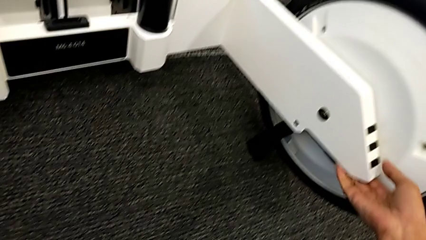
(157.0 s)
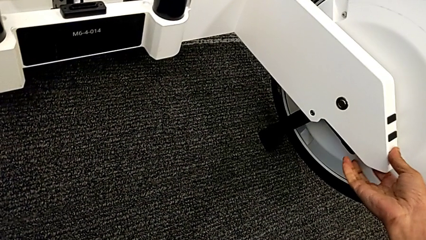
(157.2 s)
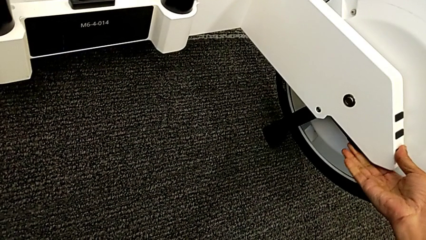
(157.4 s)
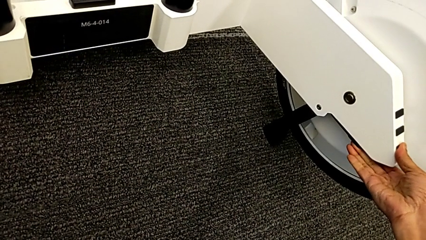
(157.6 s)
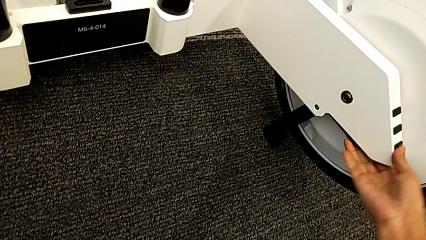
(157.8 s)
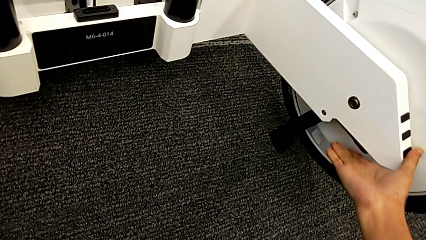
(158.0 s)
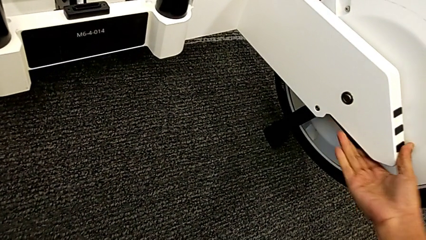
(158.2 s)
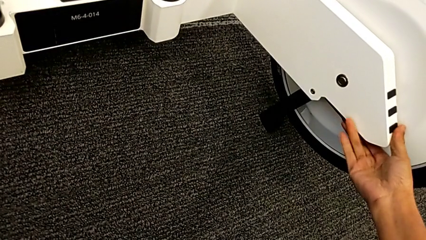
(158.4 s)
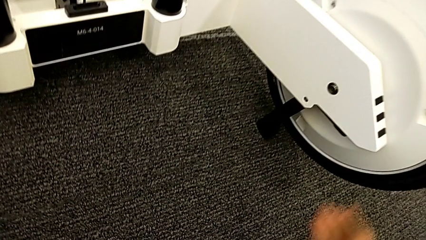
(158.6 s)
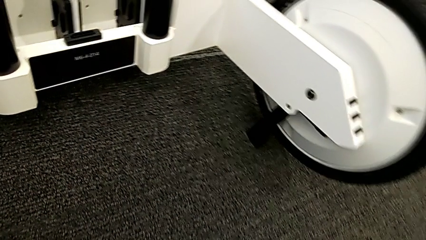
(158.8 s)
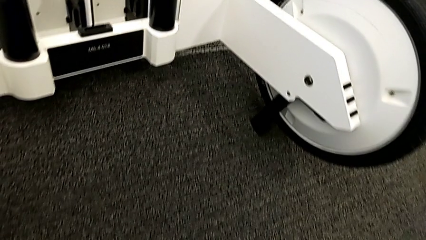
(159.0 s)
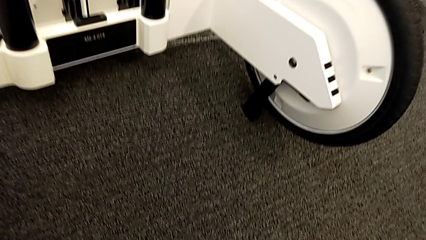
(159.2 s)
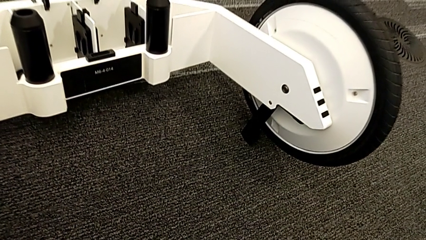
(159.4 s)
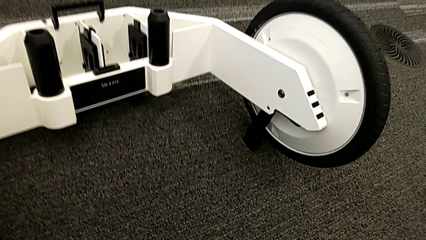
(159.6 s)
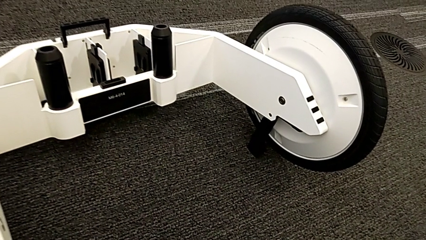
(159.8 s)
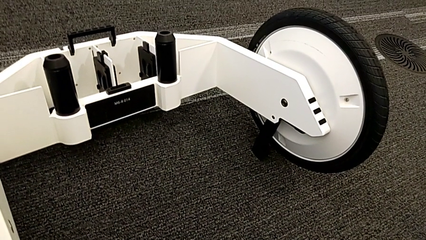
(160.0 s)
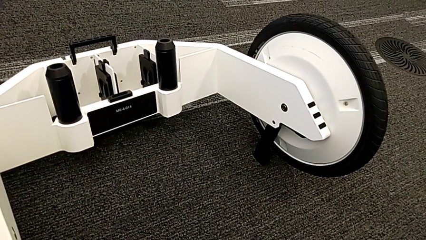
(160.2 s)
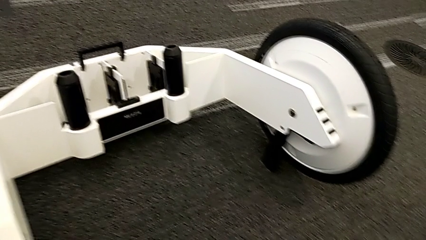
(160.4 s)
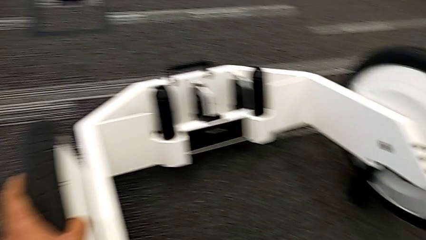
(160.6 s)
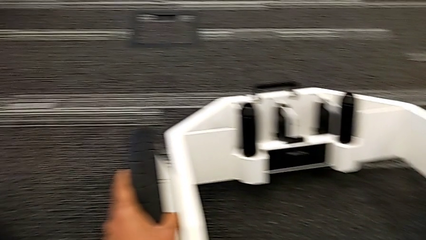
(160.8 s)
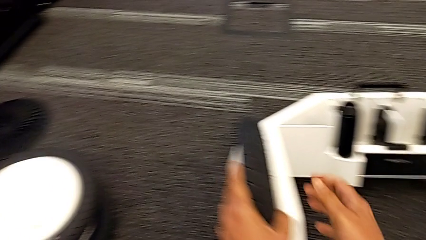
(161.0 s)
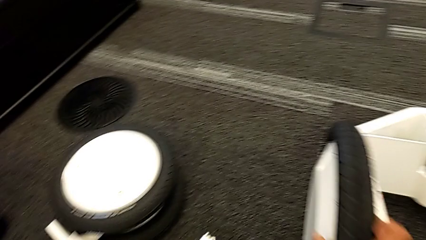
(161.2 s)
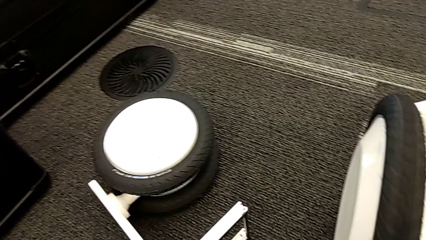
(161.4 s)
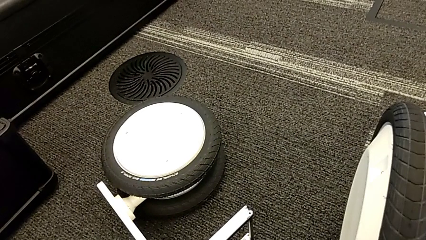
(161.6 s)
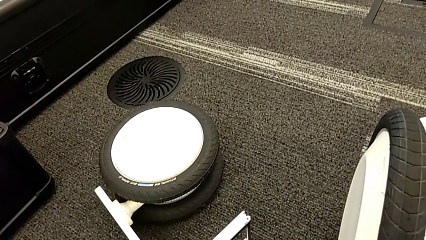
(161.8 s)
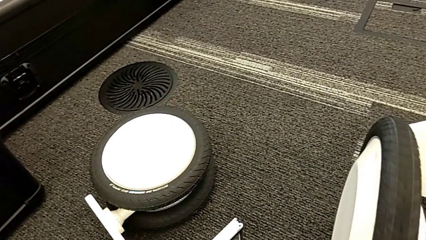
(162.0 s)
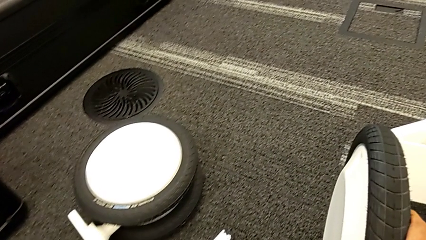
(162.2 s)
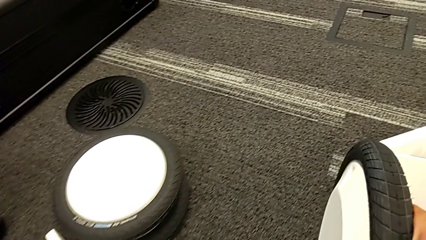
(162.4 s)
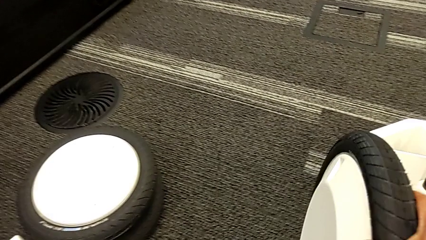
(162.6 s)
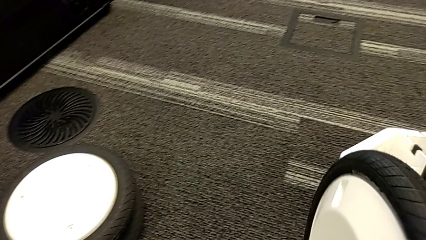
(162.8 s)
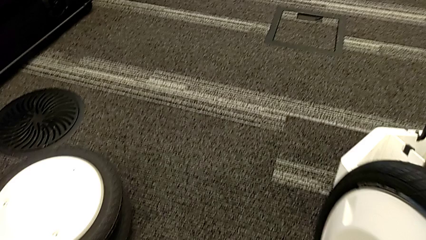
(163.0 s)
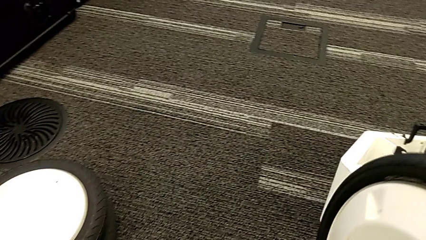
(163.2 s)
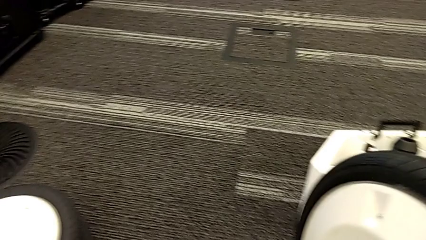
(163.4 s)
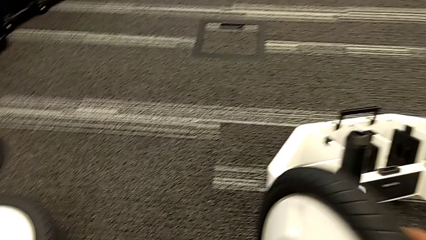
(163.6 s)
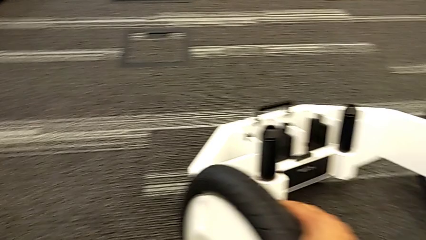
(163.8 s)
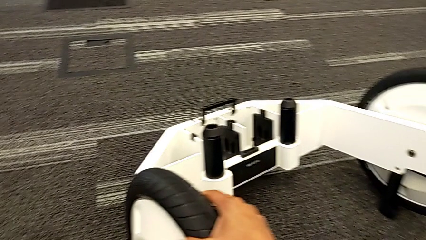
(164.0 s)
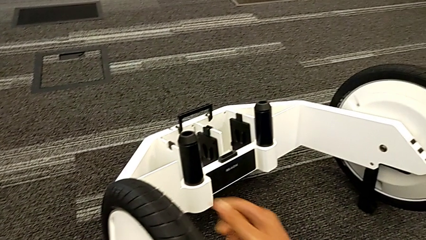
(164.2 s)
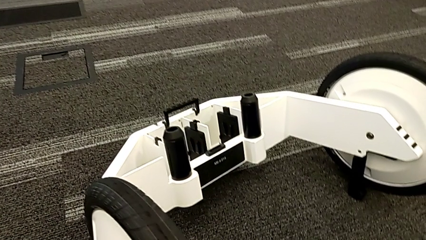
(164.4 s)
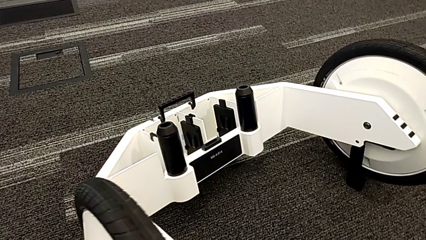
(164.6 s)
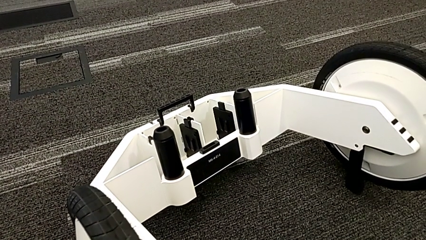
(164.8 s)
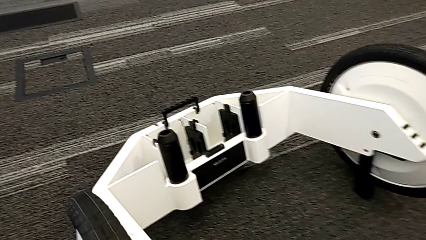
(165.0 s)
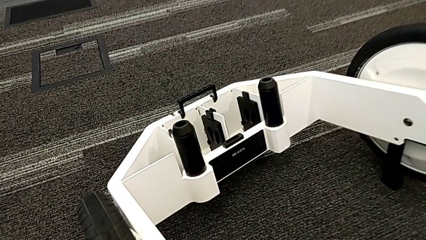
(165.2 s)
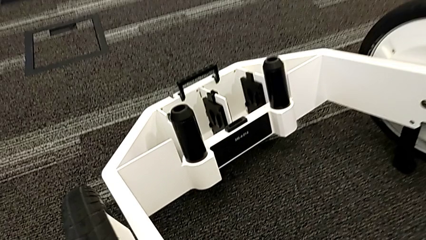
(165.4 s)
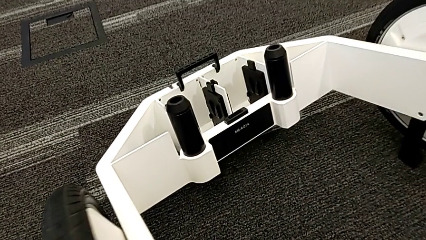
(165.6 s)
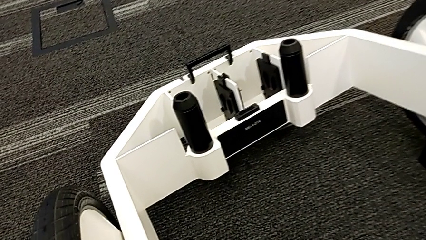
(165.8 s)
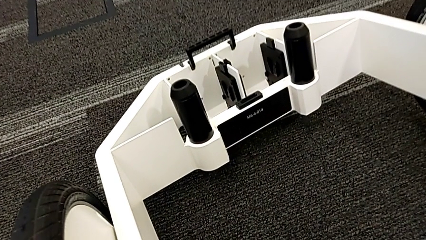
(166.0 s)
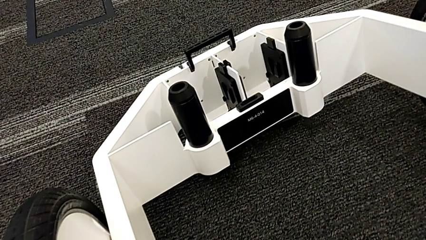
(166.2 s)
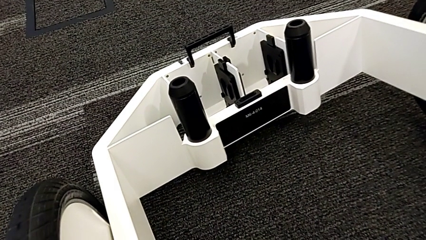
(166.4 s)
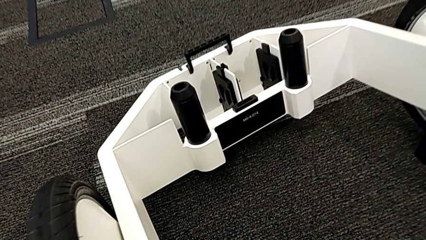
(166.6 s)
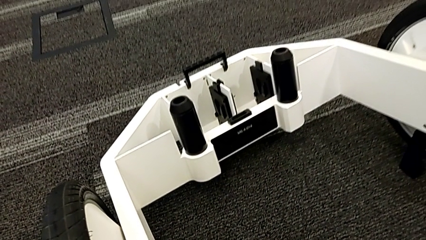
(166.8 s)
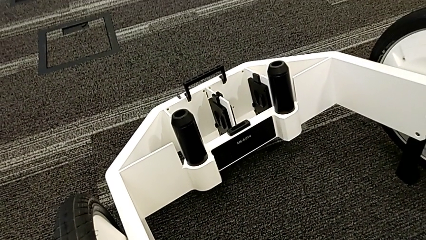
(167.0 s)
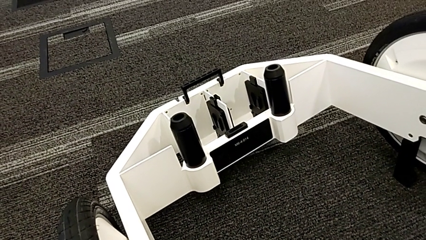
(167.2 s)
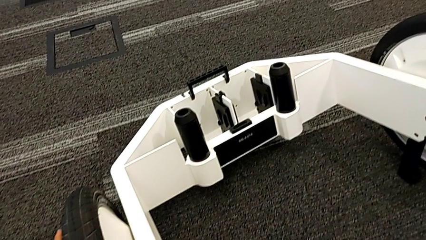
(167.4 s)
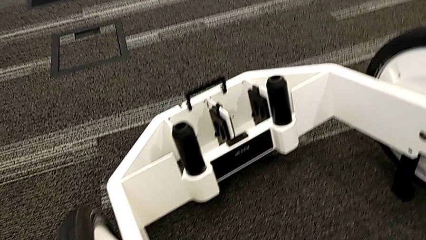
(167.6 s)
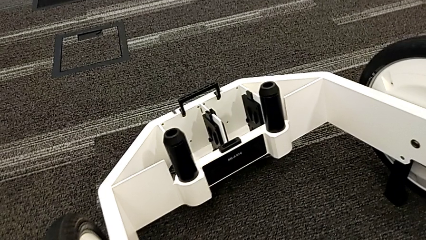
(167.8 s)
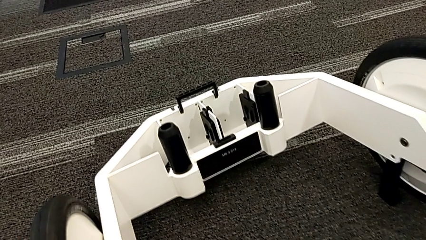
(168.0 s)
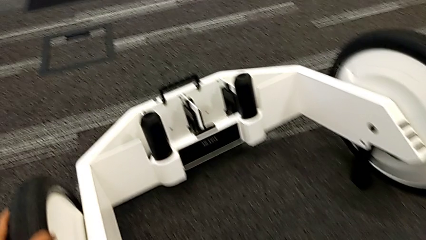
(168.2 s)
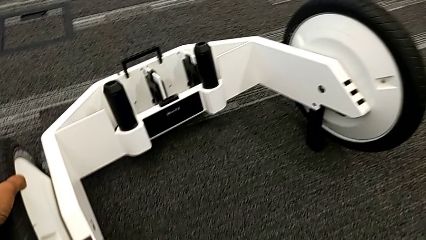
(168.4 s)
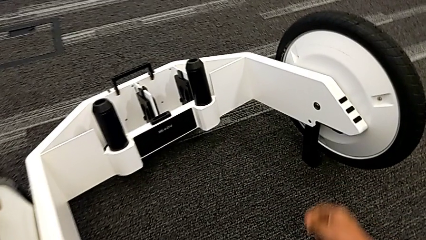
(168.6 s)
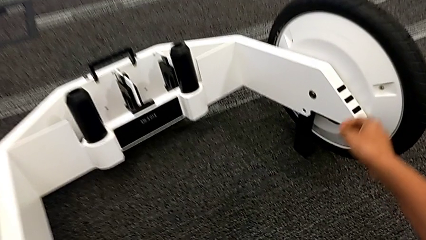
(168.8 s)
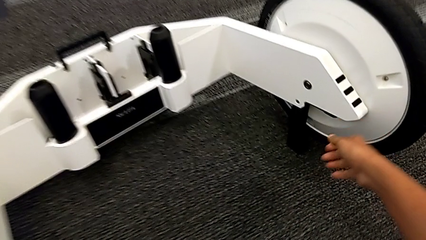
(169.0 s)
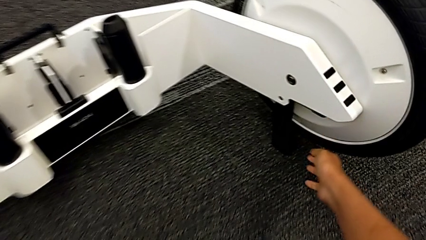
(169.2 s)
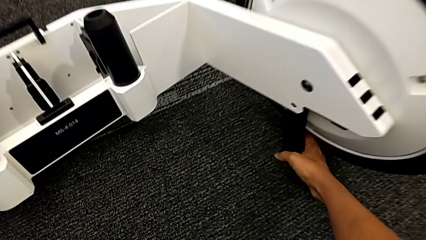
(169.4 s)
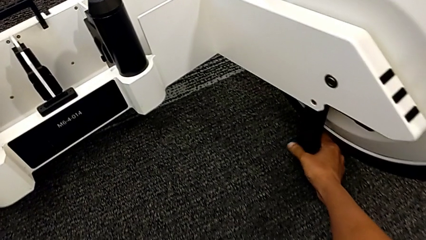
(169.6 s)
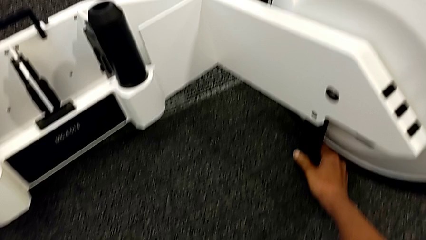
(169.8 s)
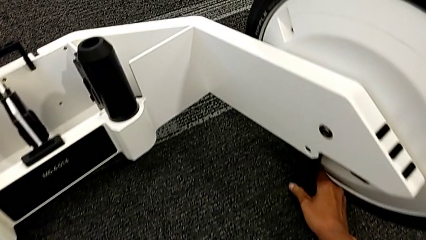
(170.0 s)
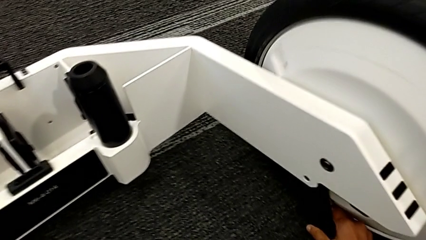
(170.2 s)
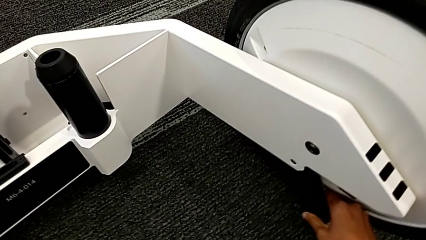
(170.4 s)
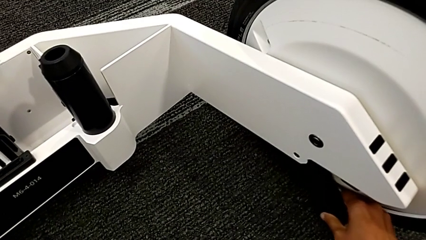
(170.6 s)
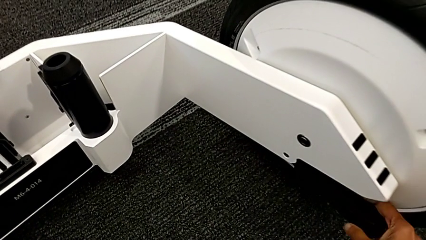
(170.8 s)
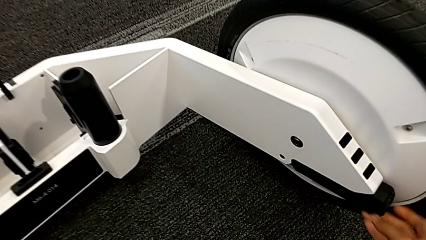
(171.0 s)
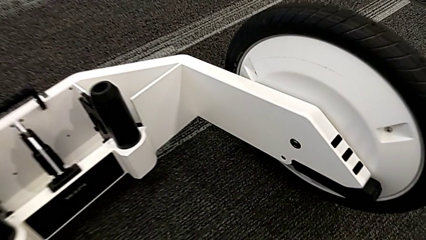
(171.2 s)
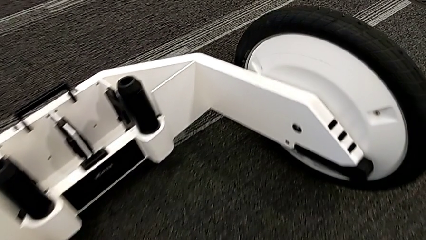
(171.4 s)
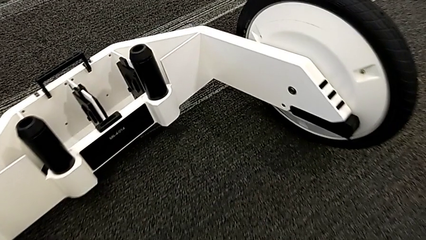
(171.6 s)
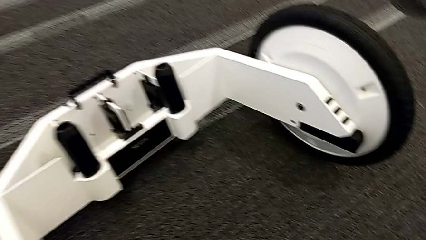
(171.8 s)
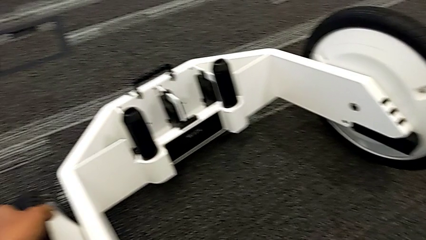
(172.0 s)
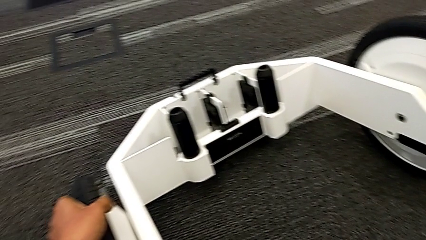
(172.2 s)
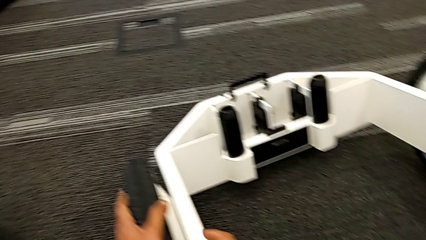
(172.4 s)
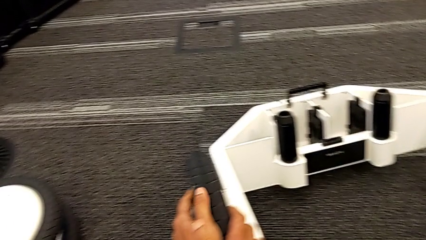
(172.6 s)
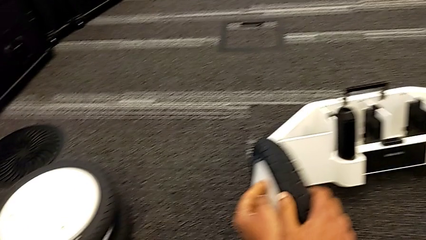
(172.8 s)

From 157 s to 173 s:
The camera wearer is locking both wheels. They keep inspecting the wheel and close the kickstand.
